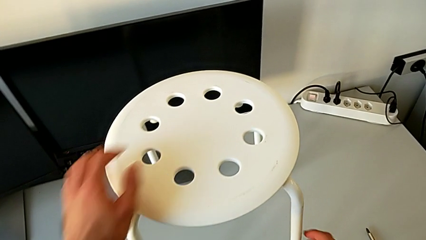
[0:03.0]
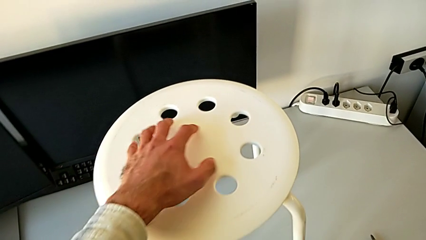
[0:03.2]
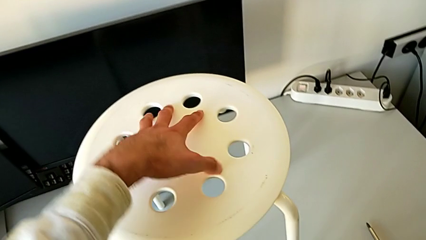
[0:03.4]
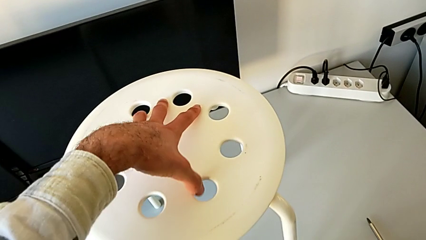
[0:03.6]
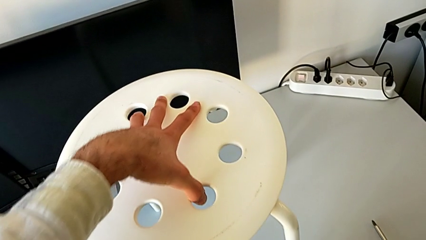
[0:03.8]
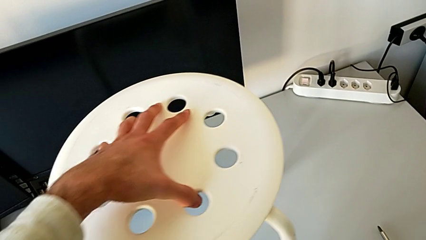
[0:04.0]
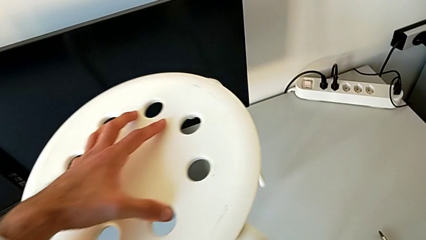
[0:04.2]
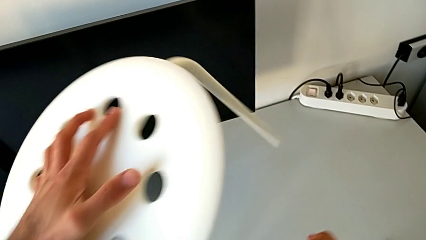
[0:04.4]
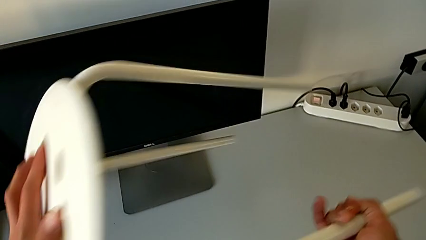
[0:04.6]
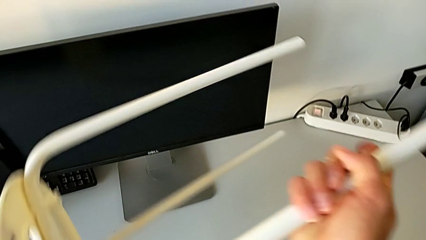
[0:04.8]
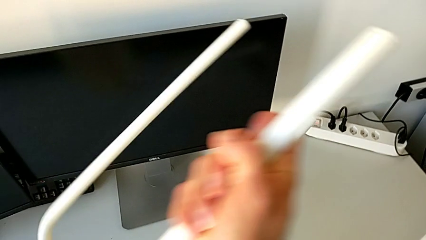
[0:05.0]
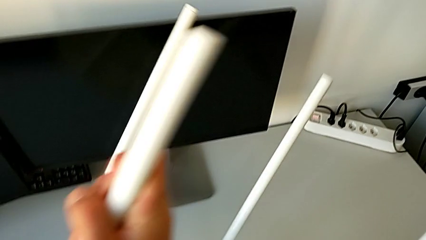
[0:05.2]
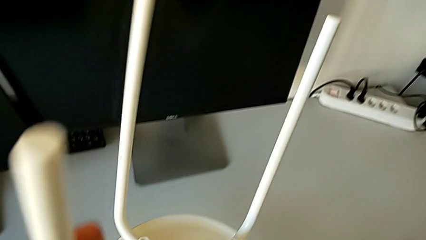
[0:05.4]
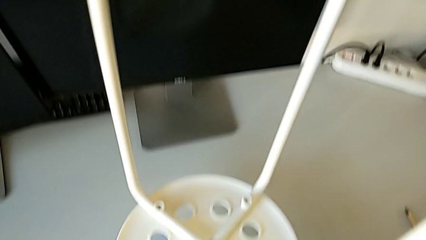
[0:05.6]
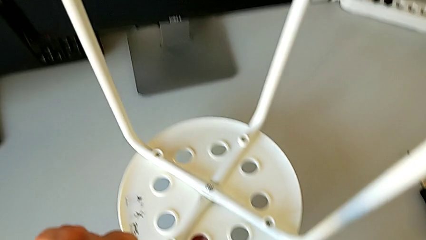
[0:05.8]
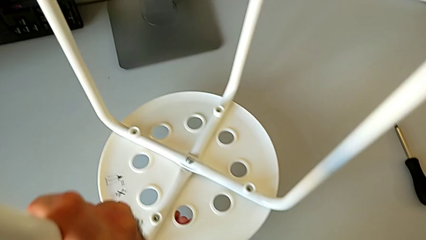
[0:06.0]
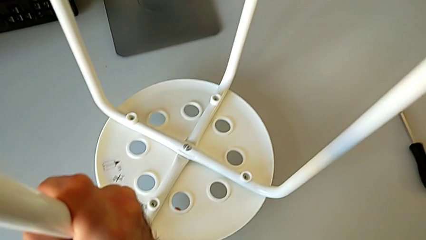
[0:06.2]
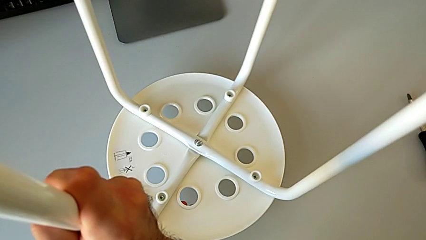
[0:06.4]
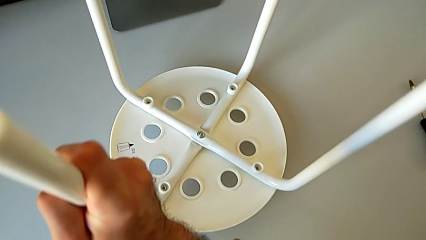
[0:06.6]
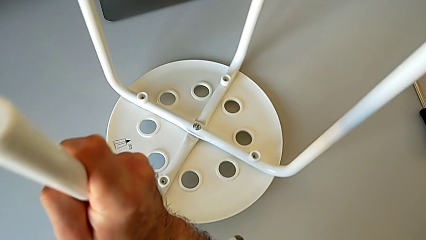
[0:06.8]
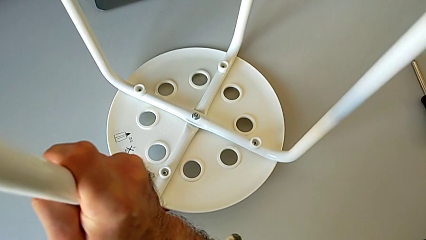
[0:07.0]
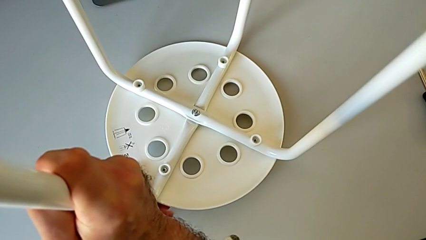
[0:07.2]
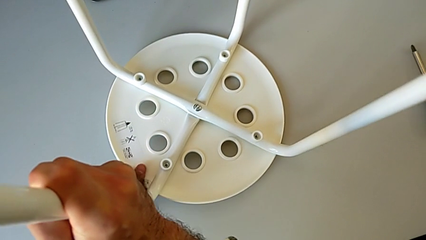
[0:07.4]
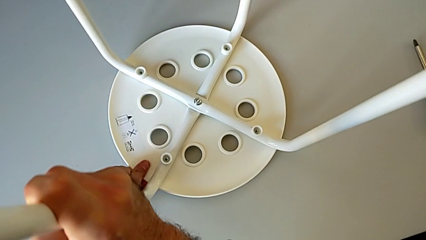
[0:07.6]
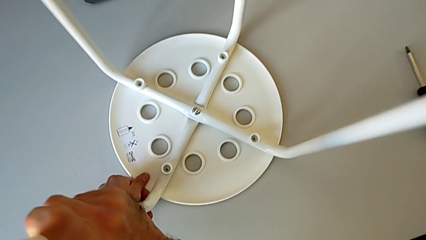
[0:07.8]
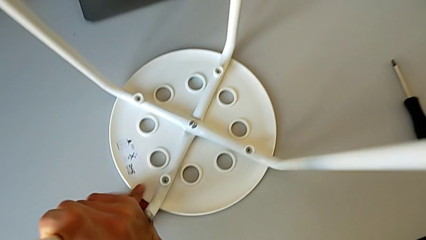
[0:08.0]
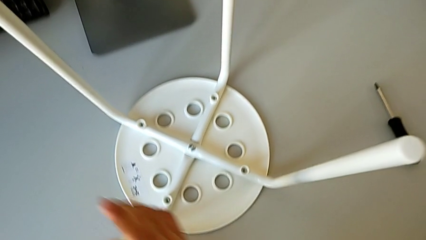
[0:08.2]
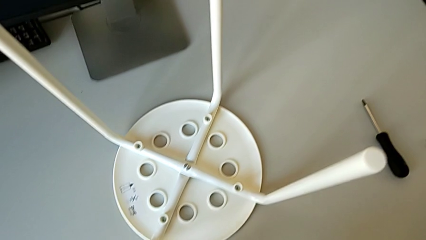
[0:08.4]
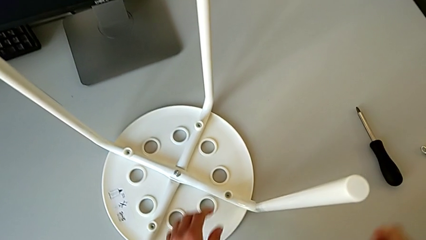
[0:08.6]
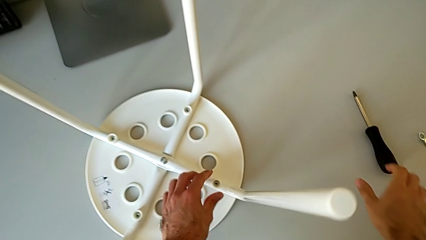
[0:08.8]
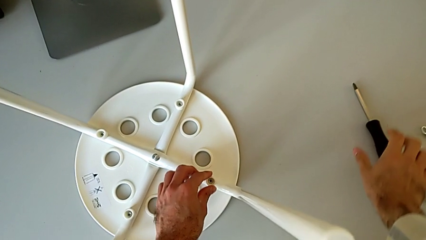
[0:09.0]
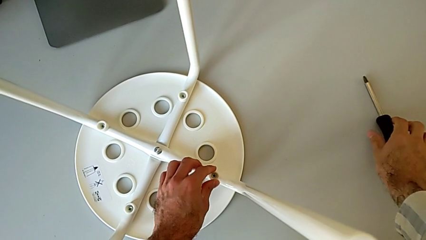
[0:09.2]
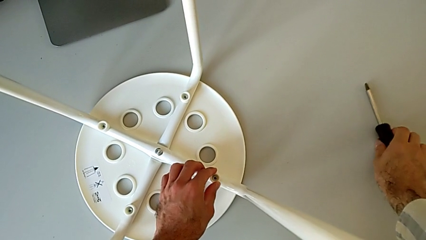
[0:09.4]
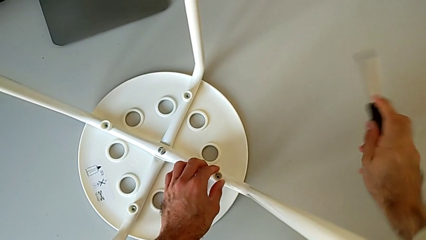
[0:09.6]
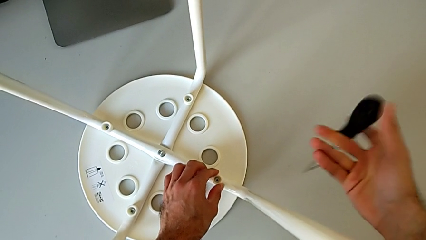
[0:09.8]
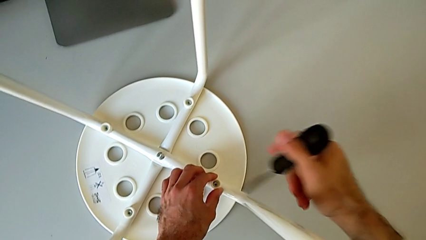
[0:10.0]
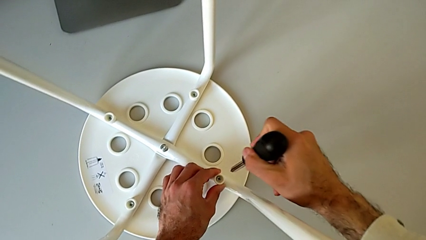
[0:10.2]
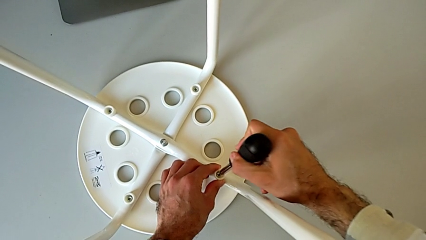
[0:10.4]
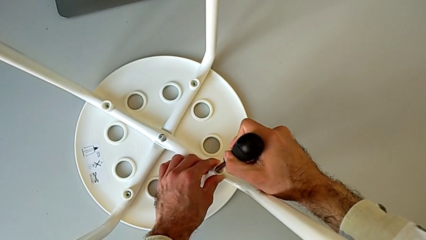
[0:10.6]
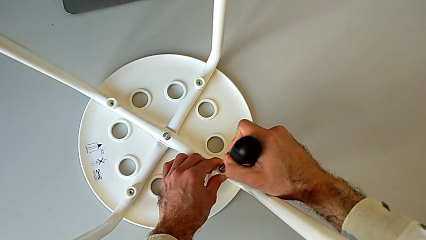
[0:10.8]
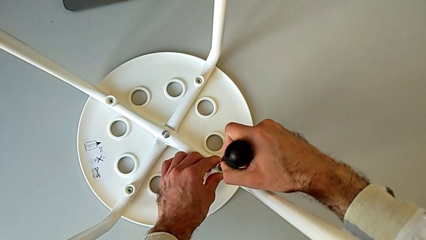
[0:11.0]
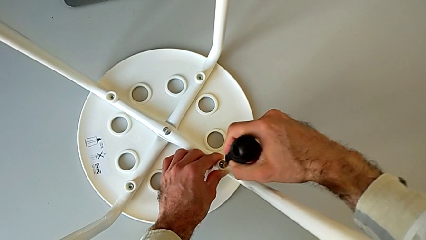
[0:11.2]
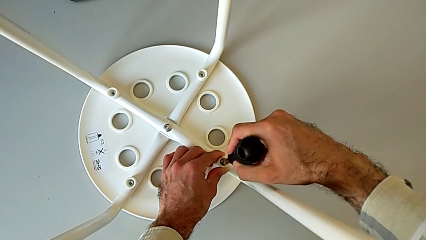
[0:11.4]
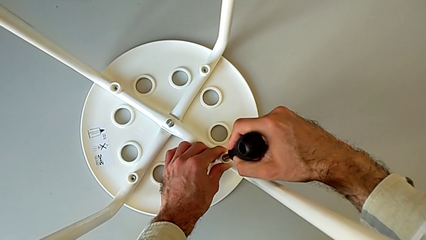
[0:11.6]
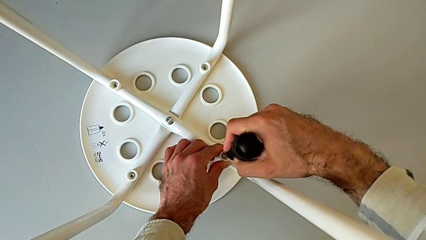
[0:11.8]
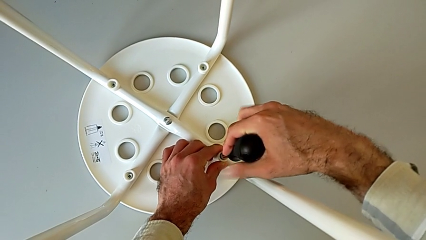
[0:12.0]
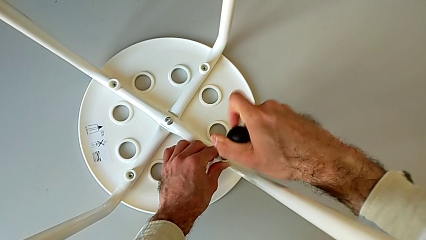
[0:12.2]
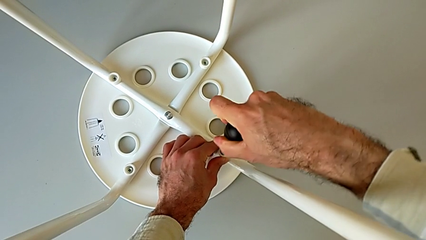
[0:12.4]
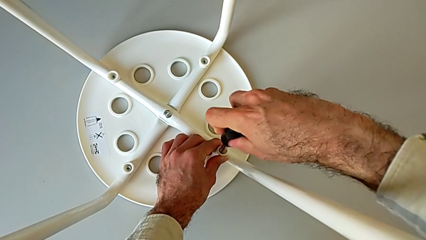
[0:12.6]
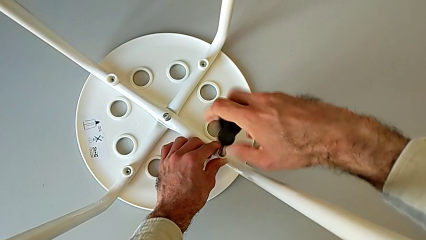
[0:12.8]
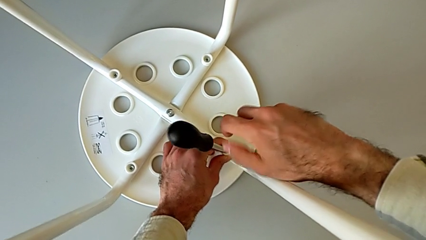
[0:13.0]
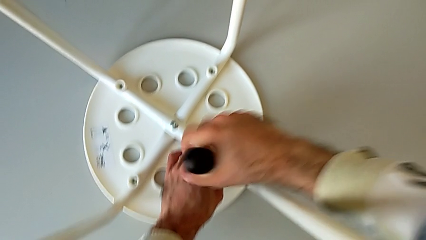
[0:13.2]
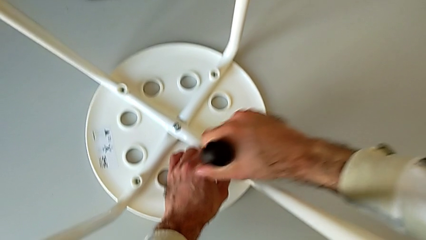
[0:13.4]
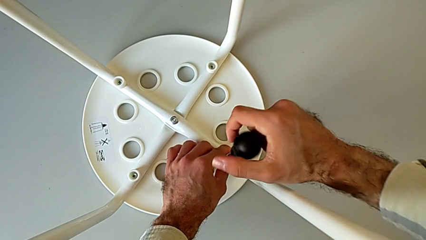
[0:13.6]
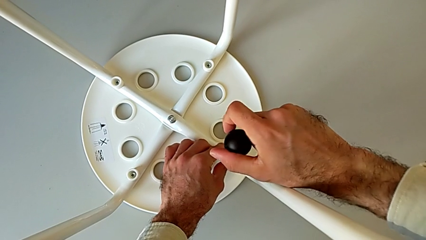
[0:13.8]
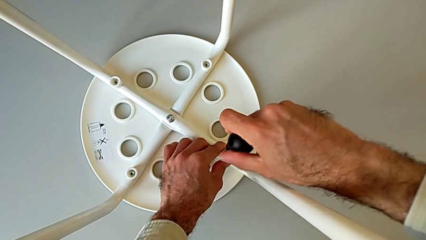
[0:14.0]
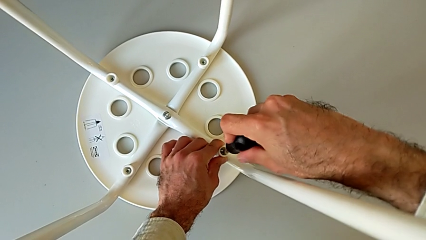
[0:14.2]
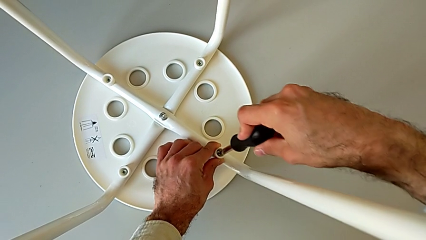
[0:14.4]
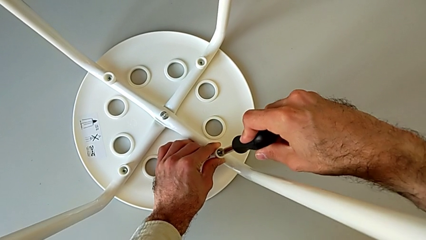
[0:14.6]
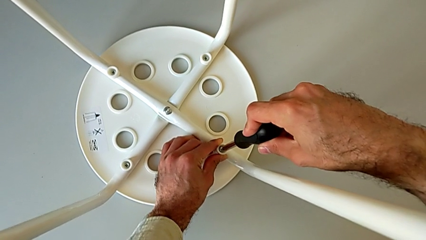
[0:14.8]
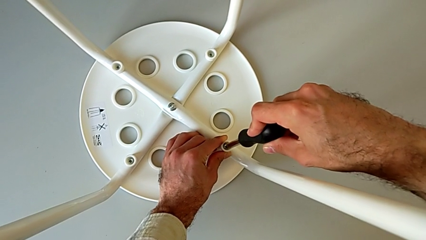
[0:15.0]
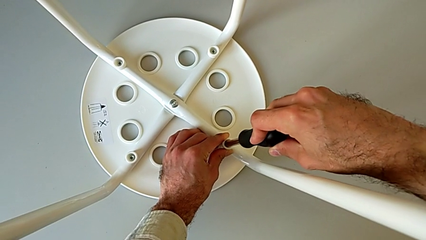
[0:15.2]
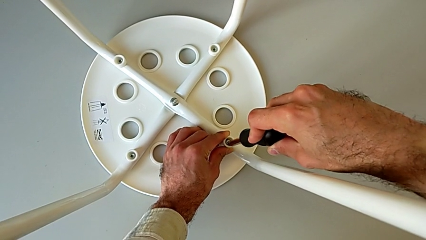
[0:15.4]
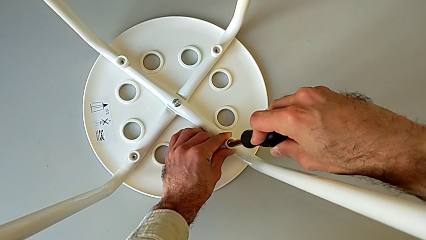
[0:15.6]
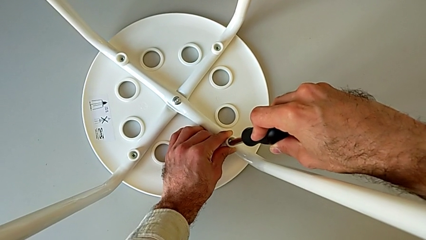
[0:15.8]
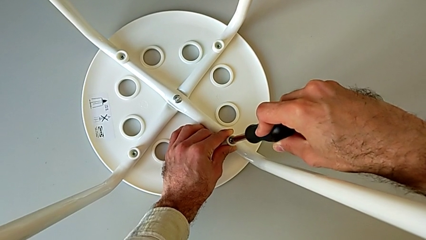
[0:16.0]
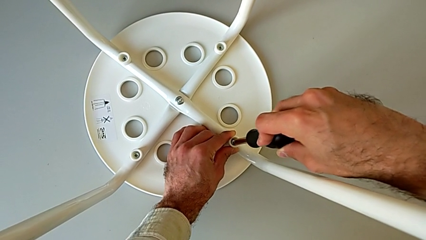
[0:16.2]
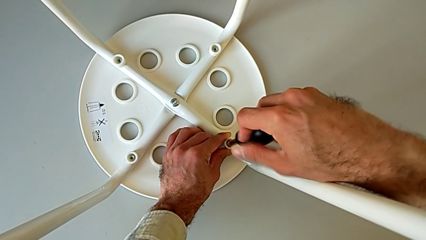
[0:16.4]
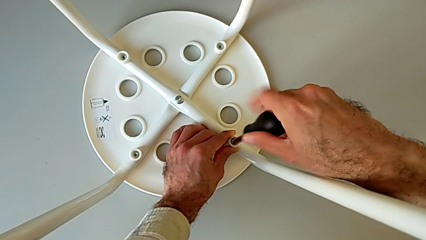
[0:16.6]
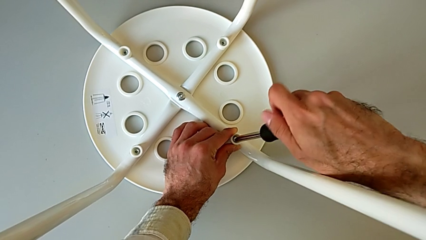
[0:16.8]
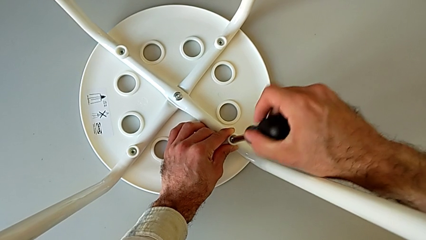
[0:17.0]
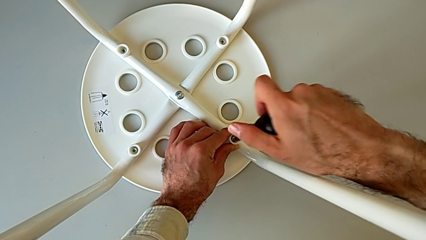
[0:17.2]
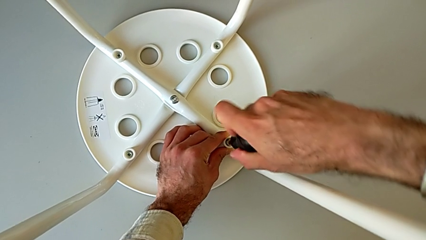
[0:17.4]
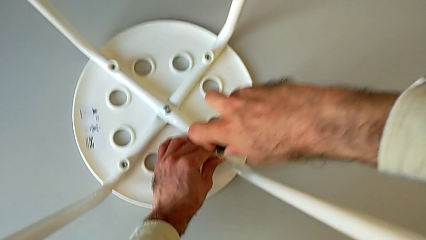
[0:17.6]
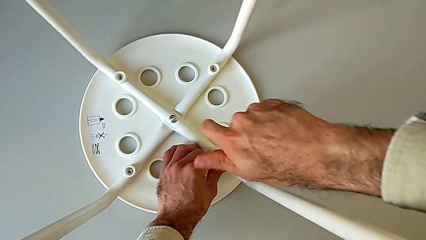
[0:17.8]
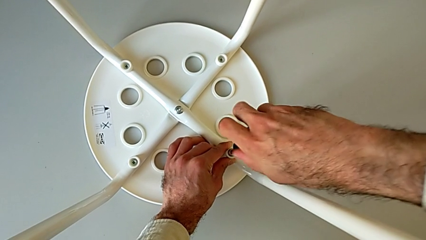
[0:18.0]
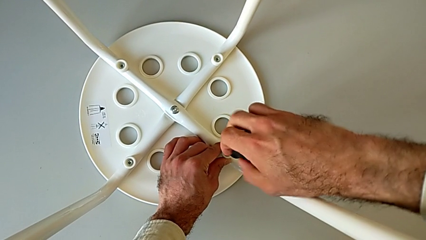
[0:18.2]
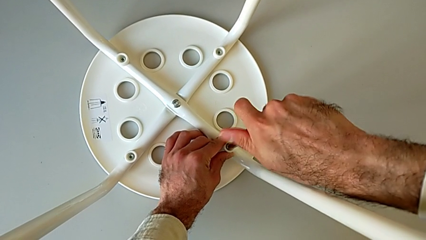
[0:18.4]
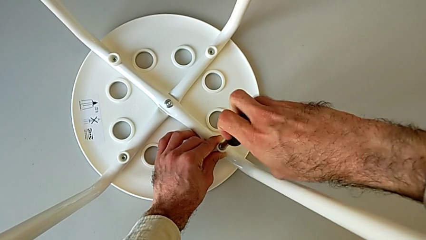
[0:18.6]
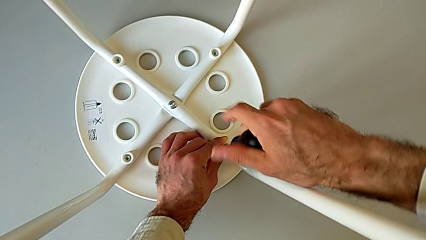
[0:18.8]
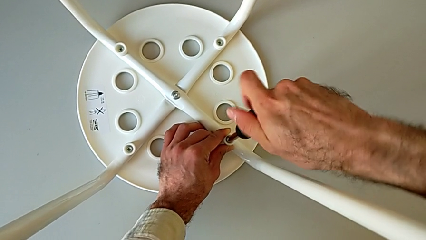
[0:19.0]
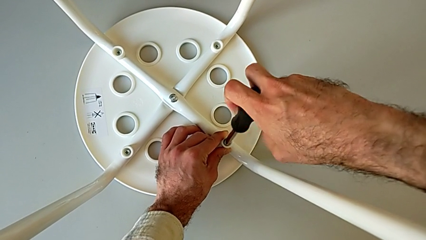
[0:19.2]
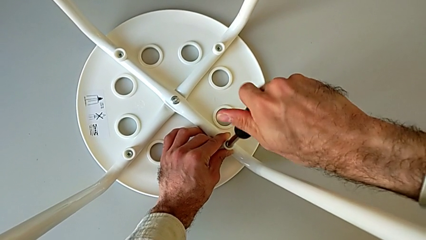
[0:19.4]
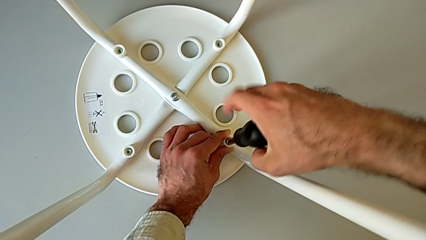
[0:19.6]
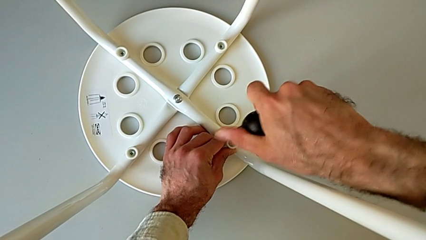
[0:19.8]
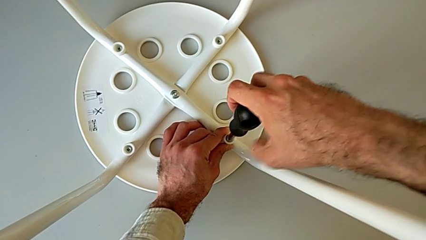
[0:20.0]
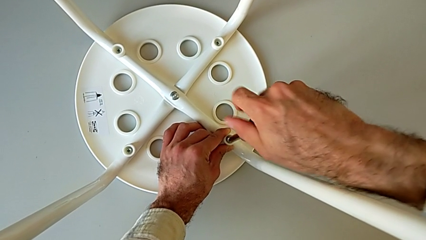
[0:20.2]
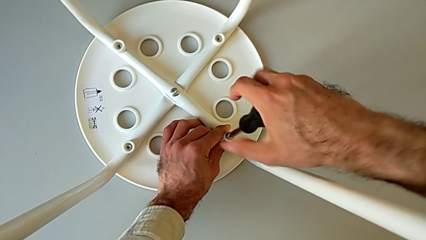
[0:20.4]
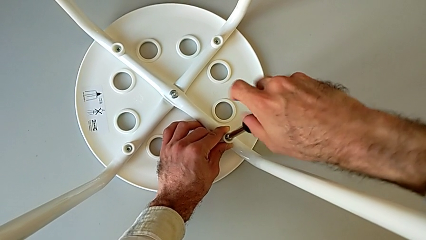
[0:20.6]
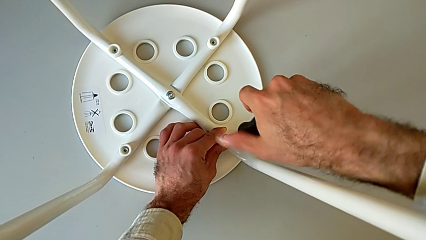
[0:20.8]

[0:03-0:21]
The camera wearer is disassembling the screws on the chair legs. They approach the stool, grab it and flip it. They approach the black screwdriver, grab it, insert the first screw and unscrew the first screw.
